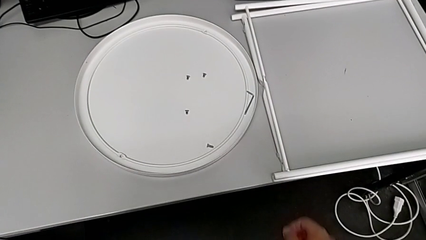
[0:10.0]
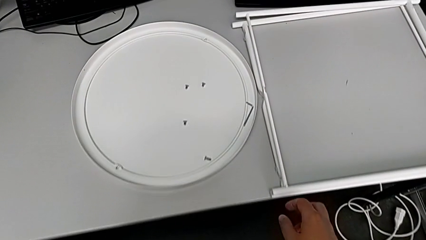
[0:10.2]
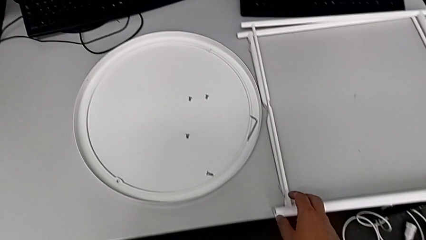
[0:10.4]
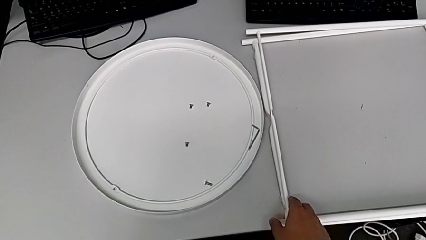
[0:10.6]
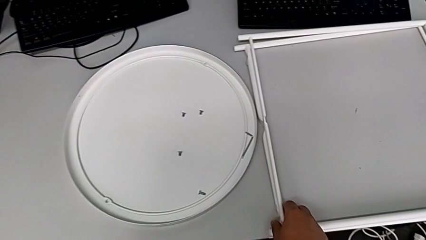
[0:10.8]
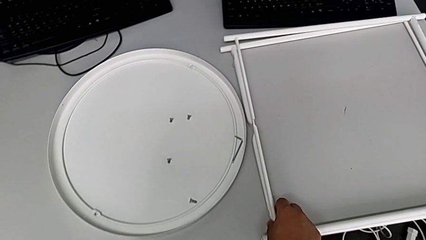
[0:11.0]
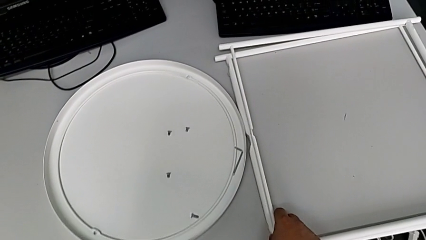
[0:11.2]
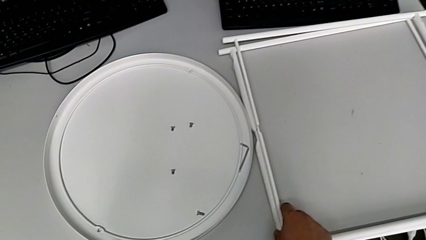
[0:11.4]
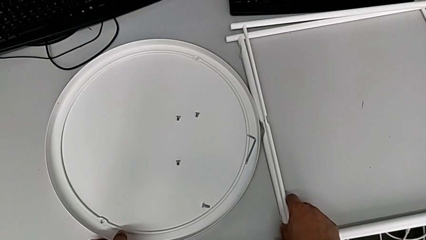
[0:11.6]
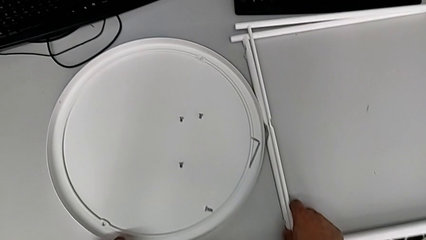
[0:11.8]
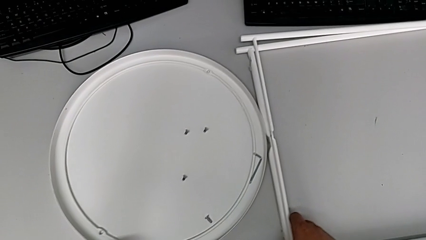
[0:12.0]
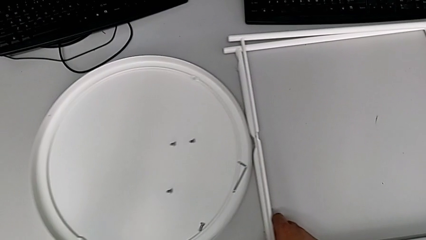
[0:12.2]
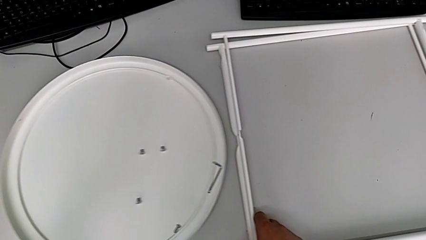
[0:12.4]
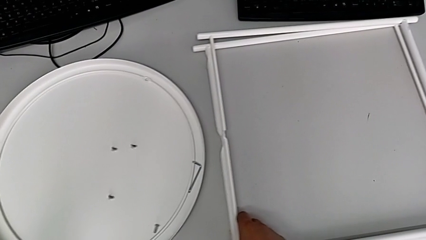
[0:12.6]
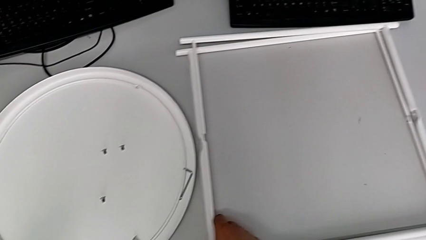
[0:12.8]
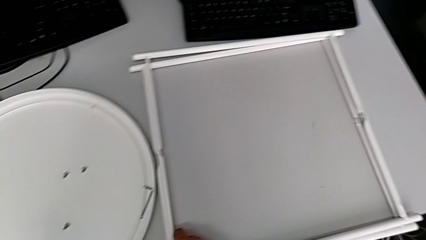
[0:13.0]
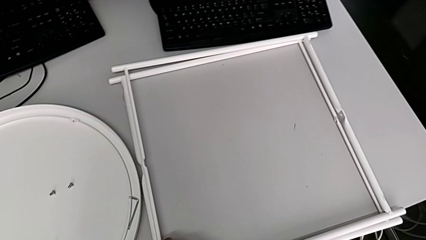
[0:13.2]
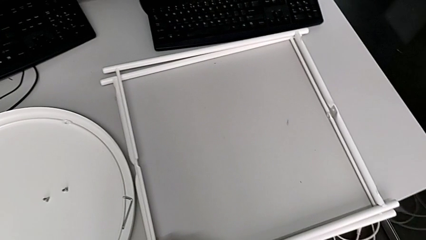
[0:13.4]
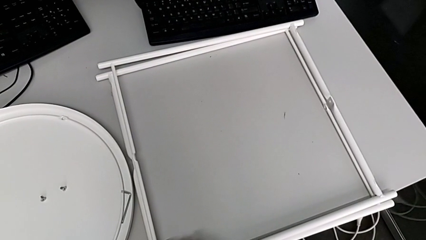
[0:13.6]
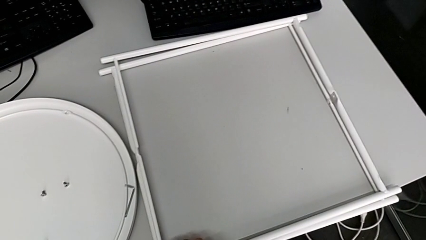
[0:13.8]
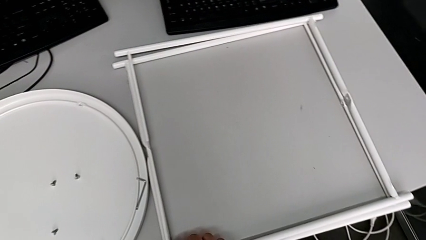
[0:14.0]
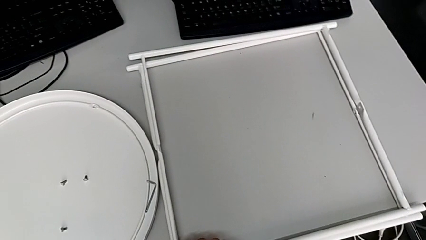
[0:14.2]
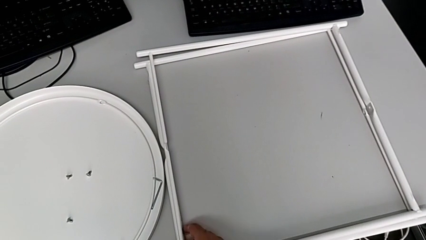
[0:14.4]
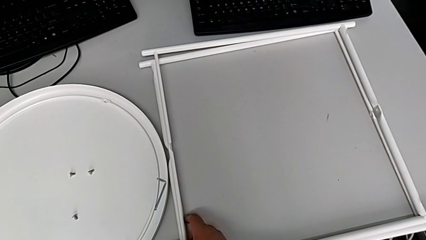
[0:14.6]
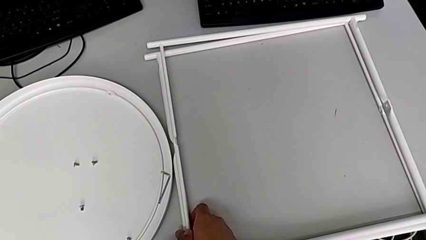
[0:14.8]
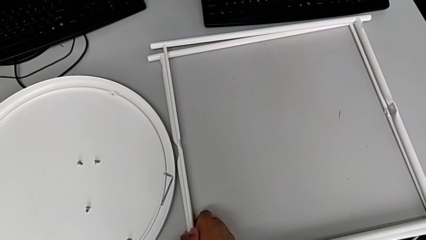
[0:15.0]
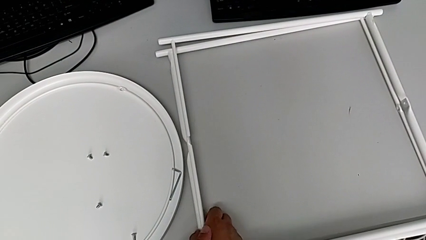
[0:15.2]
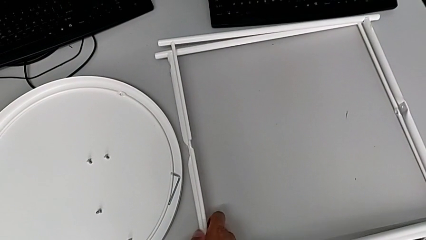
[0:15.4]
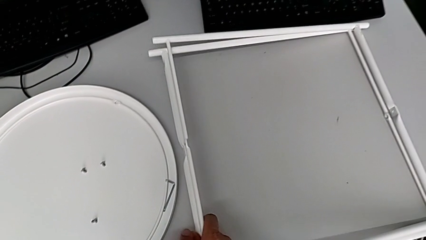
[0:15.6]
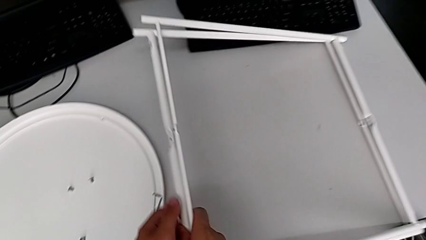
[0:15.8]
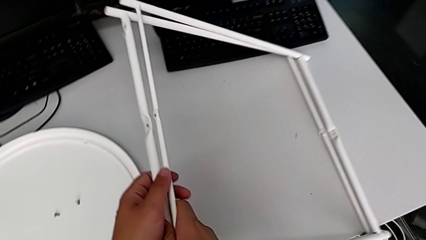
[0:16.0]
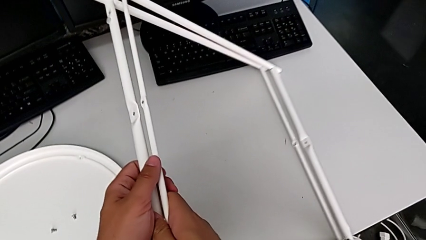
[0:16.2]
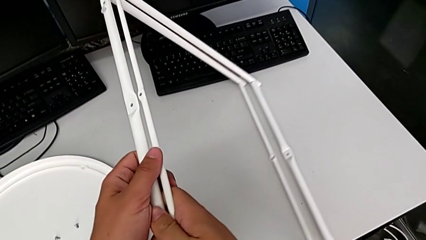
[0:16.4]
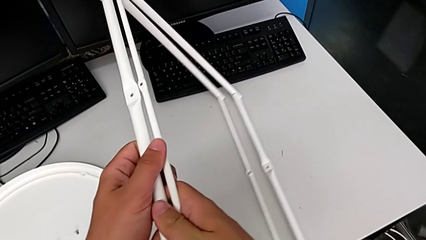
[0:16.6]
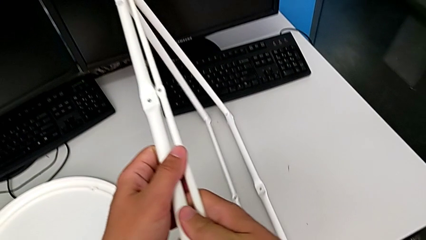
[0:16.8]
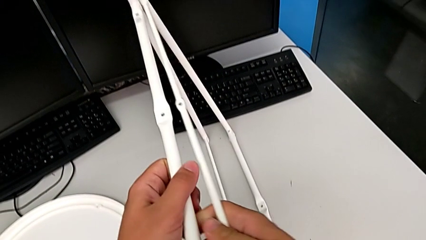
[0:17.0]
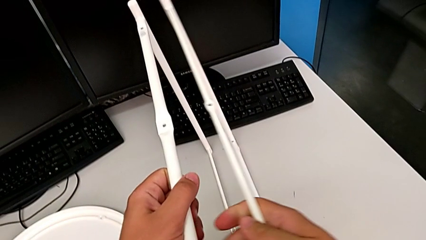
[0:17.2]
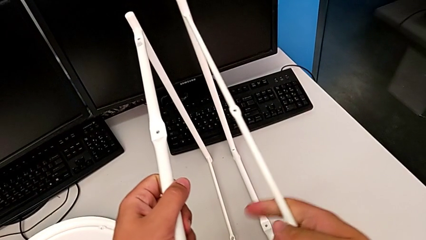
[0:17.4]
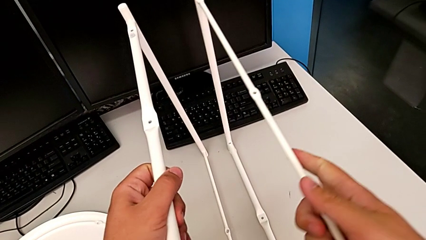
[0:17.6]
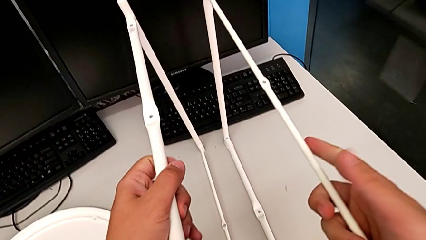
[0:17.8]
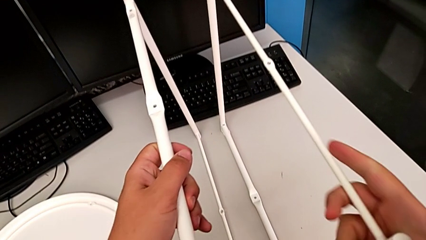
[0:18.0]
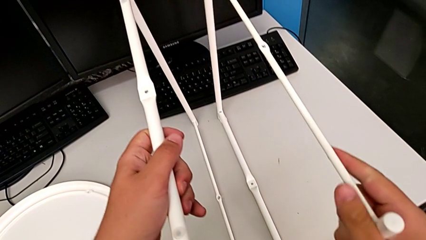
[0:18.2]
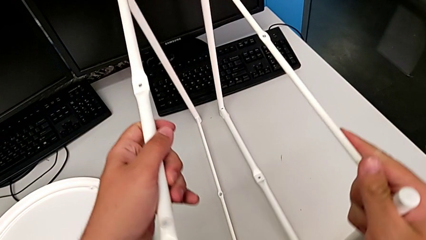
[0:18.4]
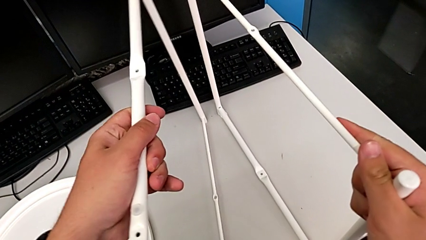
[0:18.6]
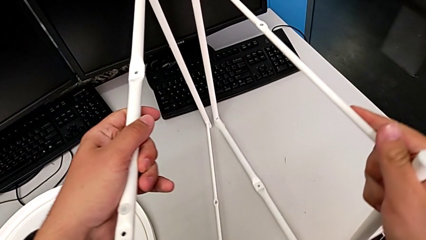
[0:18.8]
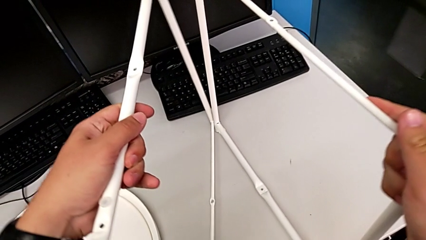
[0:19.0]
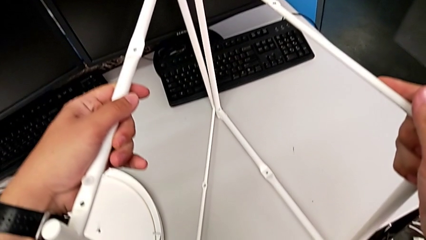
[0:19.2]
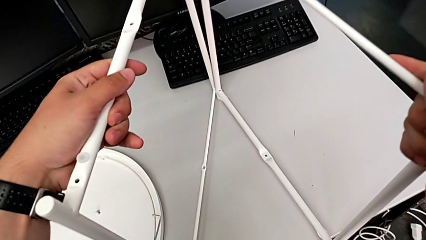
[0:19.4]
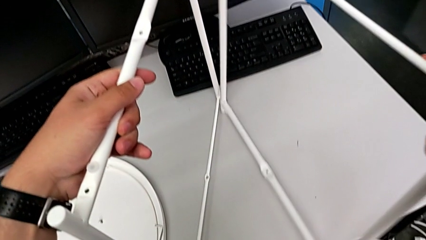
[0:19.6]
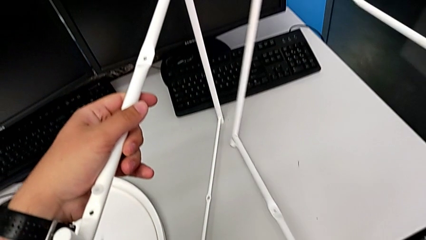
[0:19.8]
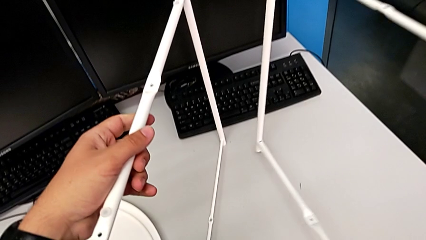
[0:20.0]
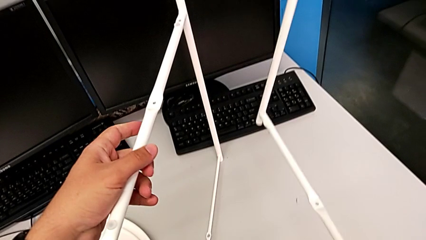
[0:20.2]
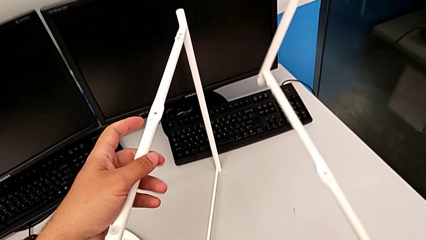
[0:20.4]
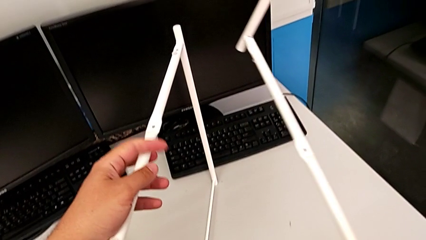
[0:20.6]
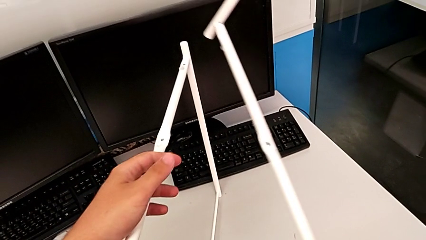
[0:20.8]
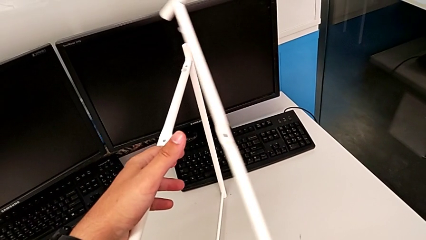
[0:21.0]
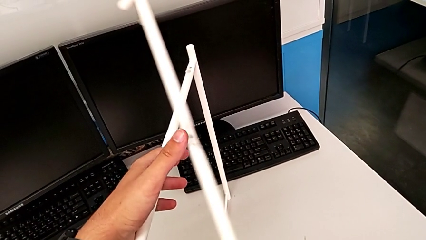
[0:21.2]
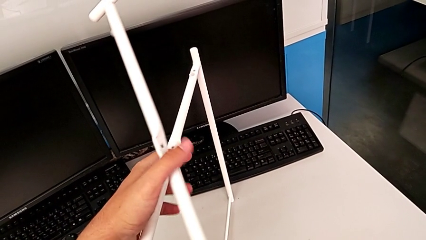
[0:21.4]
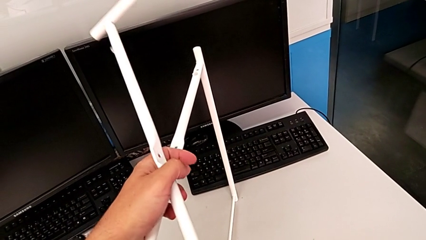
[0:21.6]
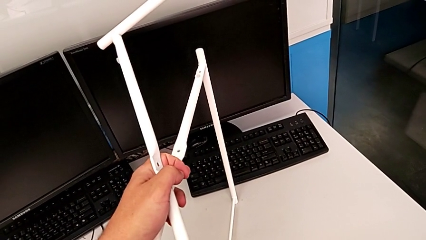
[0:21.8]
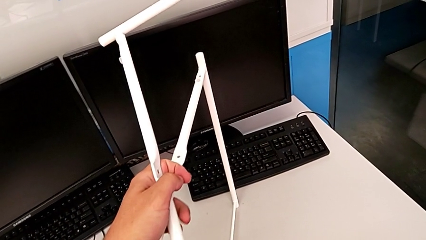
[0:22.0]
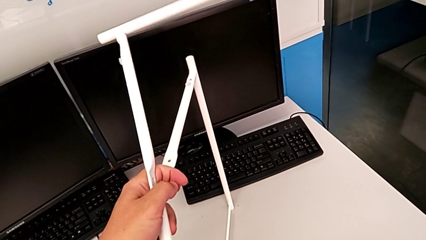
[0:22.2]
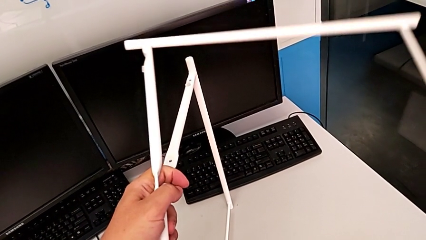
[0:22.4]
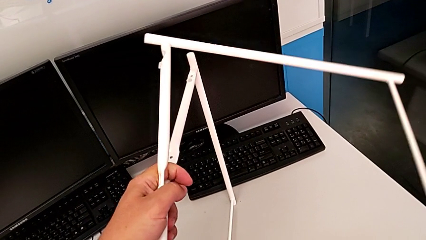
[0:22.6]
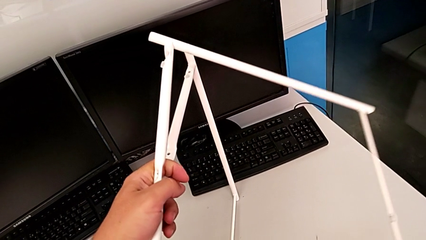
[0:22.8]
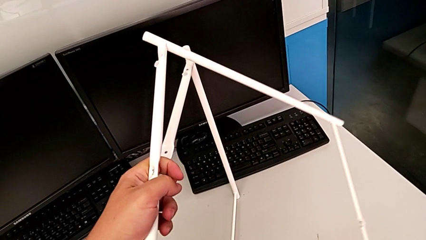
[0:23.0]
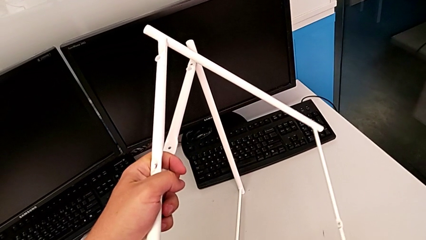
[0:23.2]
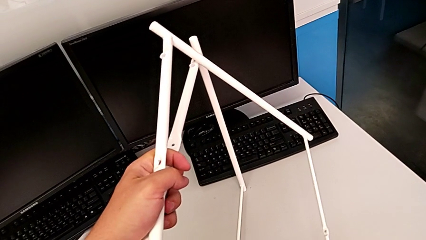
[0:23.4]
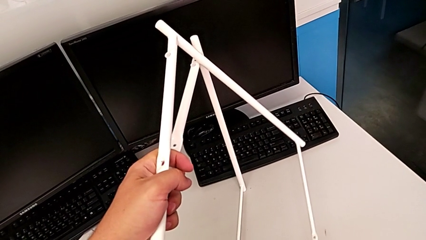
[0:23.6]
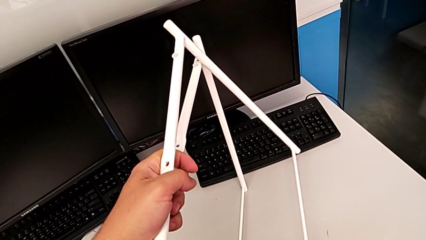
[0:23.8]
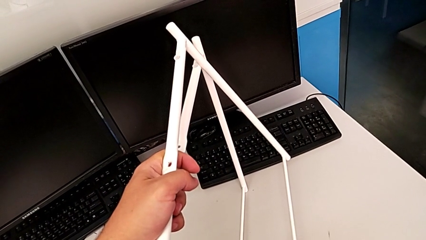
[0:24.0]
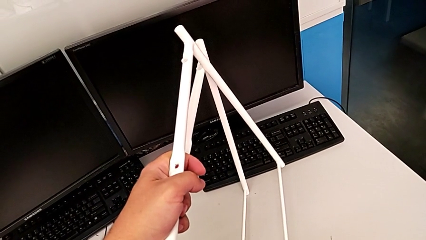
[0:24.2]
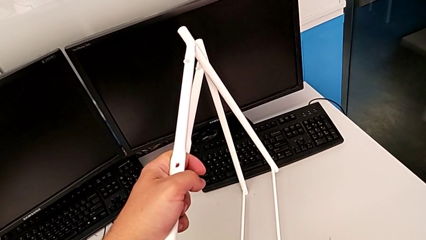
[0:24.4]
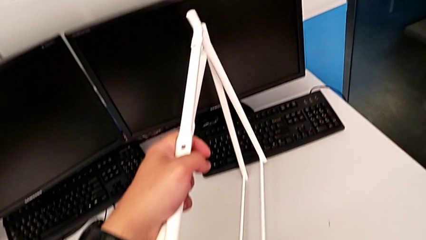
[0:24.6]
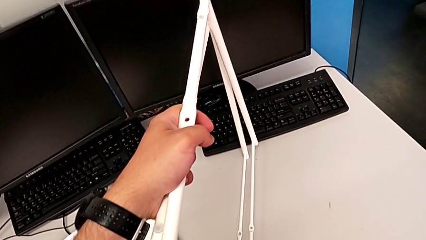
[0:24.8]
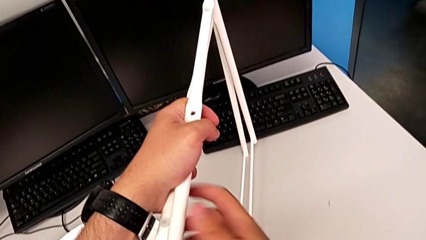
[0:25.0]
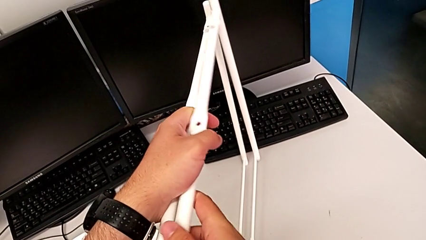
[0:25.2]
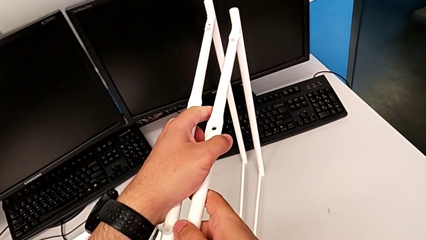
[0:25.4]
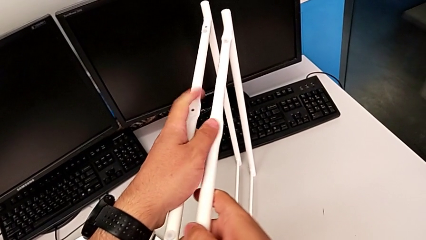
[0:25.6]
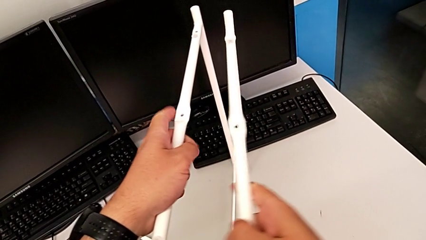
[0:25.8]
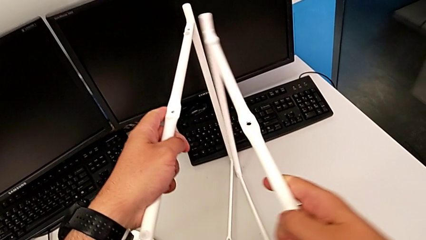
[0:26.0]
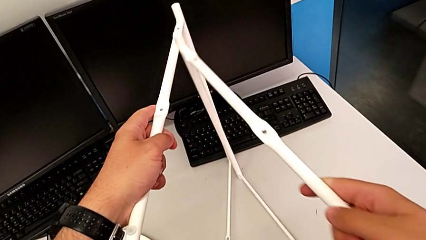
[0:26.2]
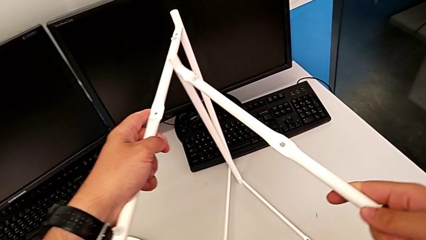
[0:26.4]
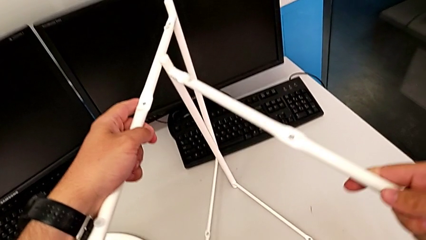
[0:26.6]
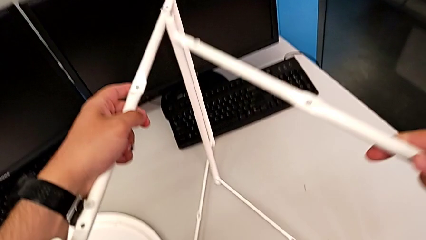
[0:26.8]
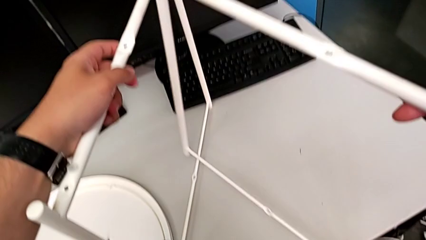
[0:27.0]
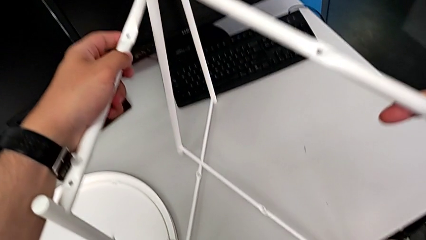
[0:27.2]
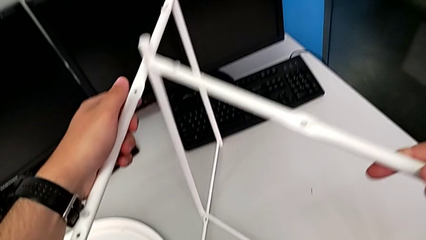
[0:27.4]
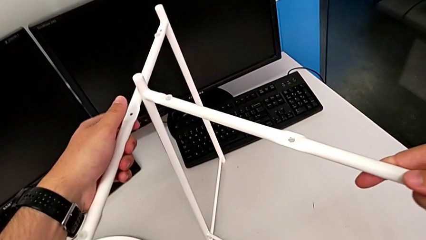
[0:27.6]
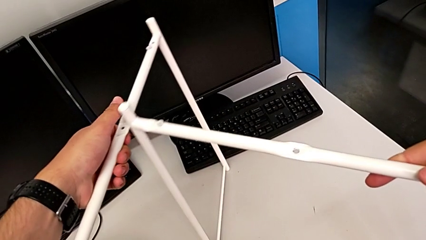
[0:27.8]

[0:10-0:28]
The camera wearer is assembling the legs together. They grab the leg, slide it, grab the leg, lift it, grab the leg, lift it, grab the leg, rotate it, place it and rotate it.
